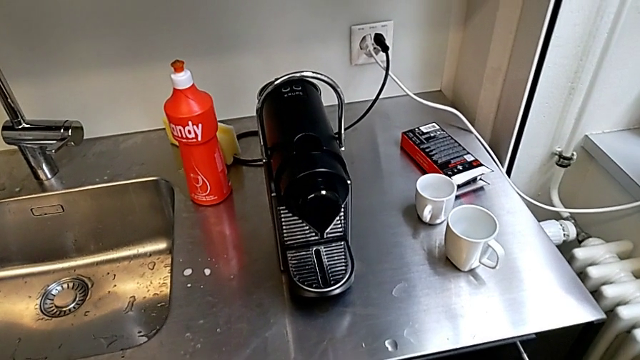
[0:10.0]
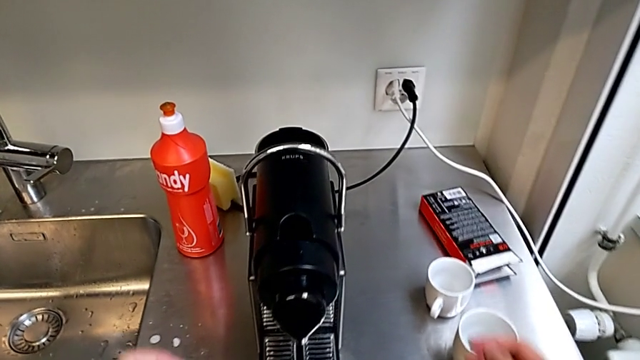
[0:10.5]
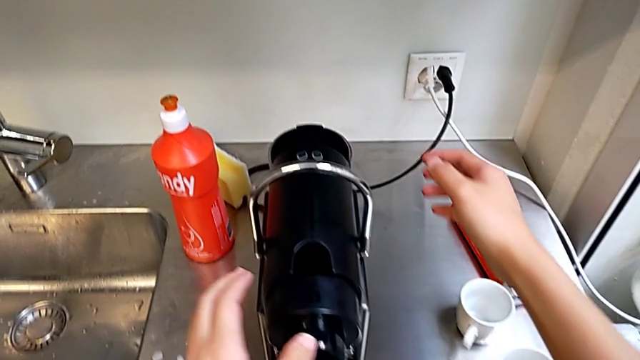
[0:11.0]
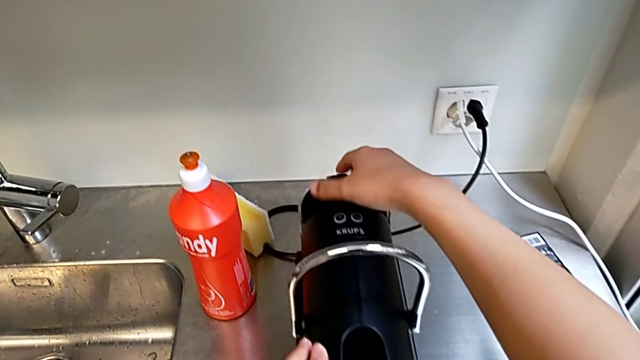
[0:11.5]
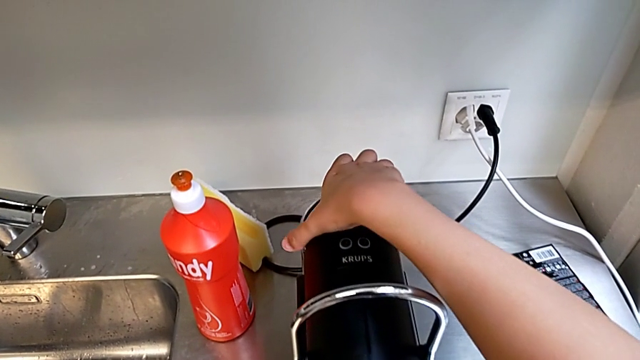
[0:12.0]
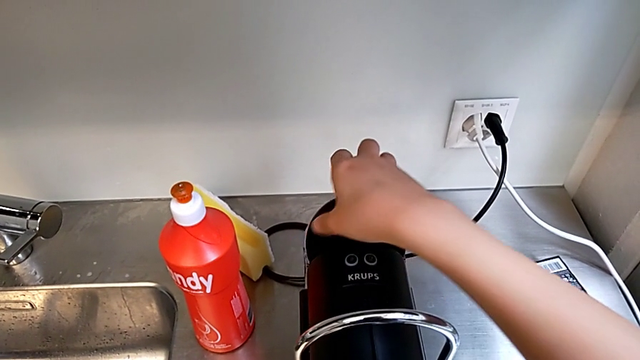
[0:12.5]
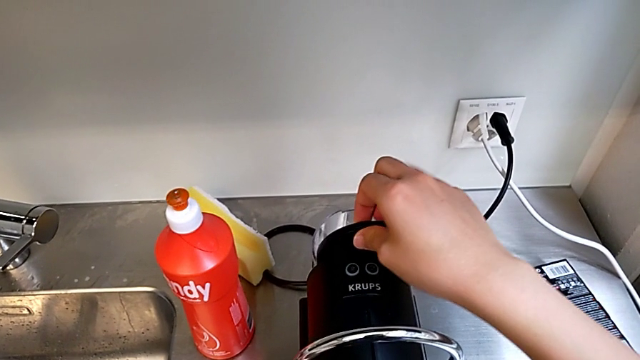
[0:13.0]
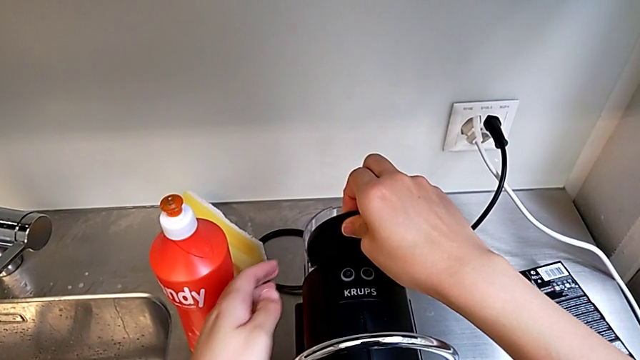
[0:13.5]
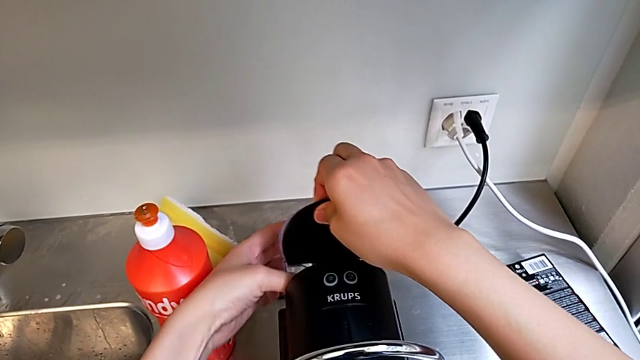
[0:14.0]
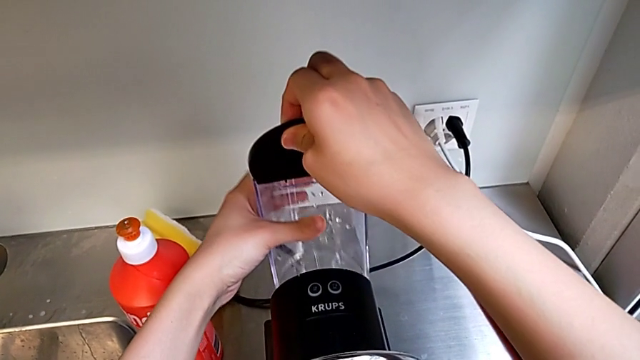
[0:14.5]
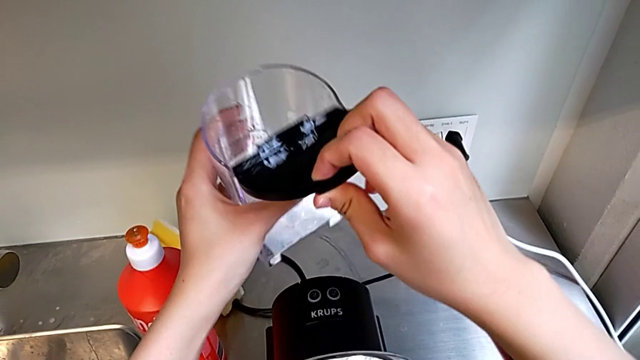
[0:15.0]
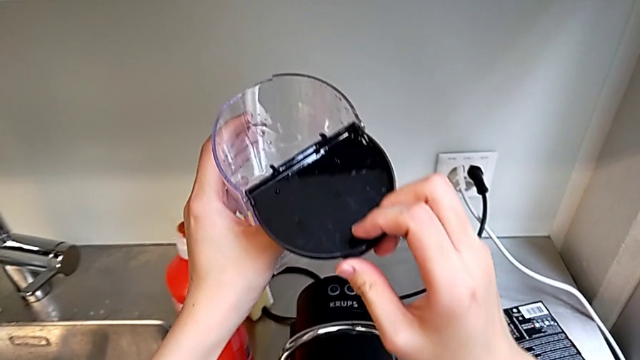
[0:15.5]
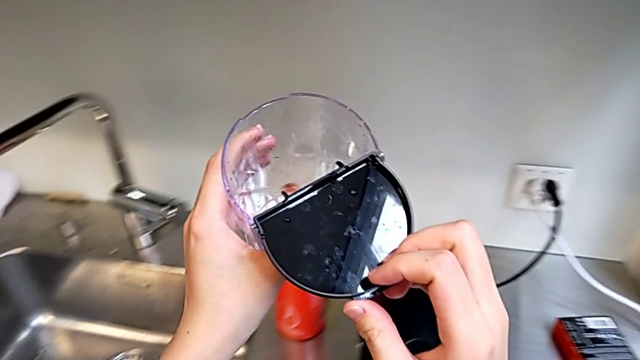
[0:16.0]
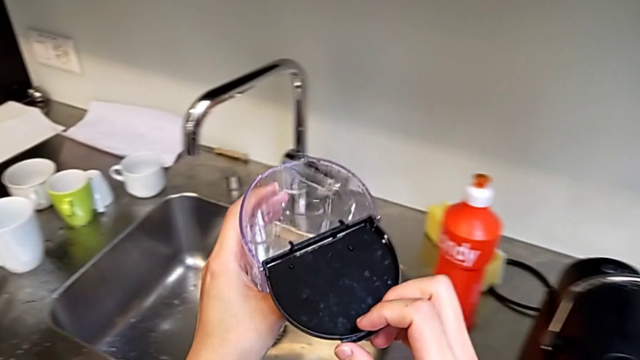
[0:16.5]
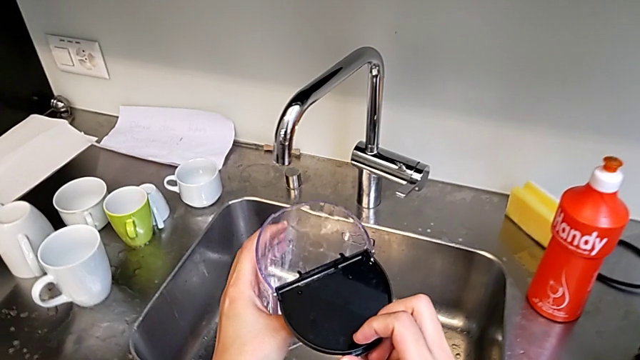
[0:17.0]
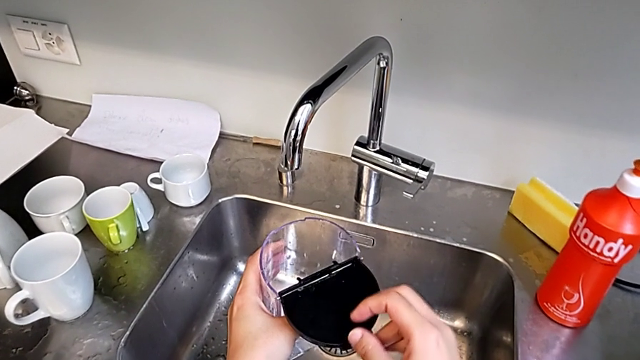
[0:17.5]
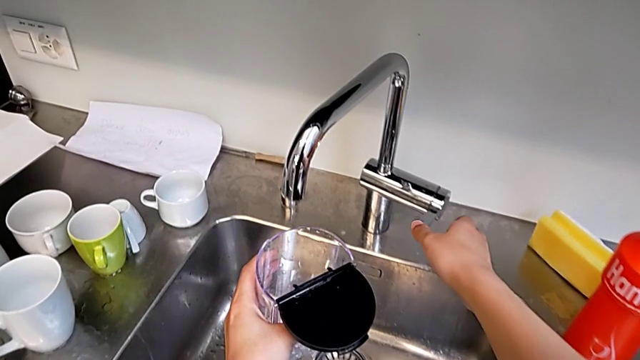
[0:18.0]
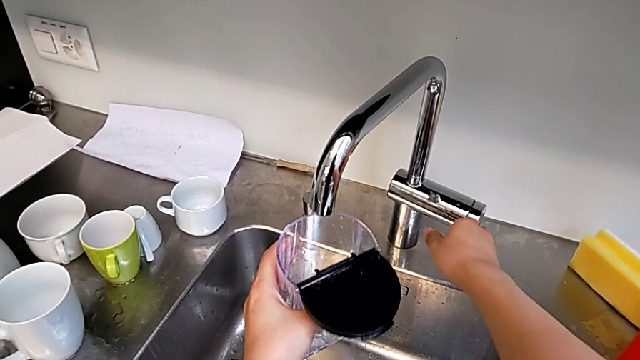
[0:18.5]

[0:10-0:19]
The camera wearer is filling the container with water. They grab the water container, open the lid, withdraw the water container, grab the faucet and open it.

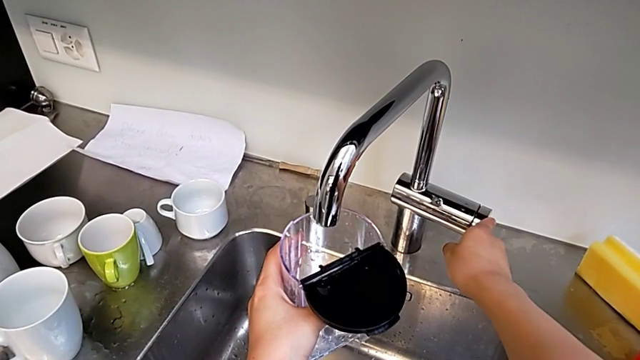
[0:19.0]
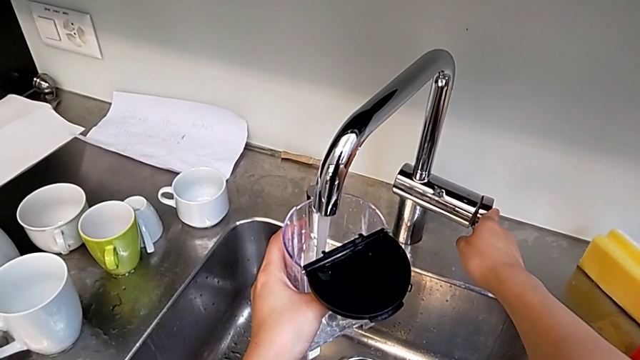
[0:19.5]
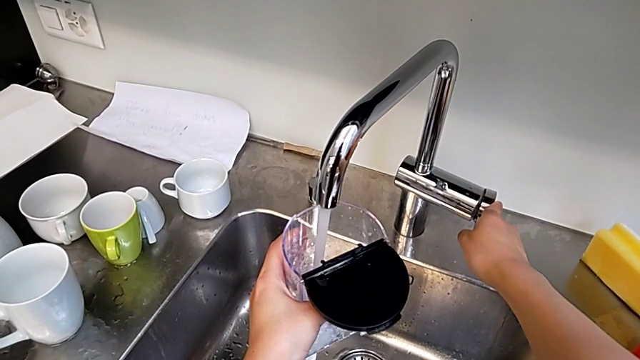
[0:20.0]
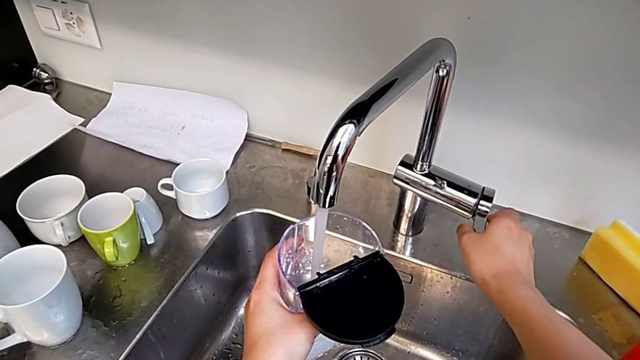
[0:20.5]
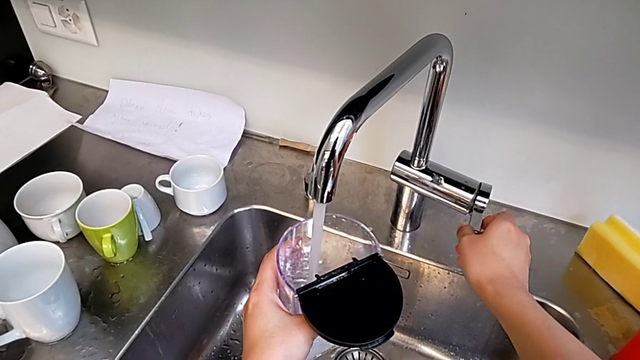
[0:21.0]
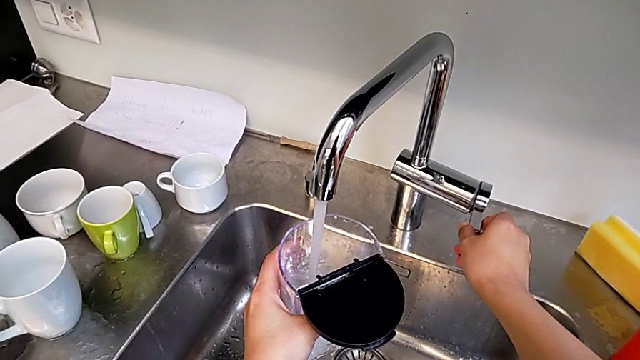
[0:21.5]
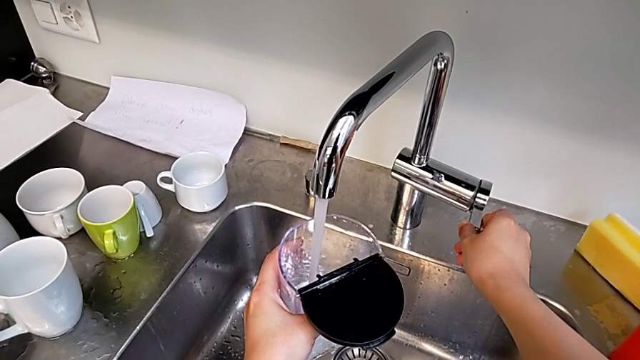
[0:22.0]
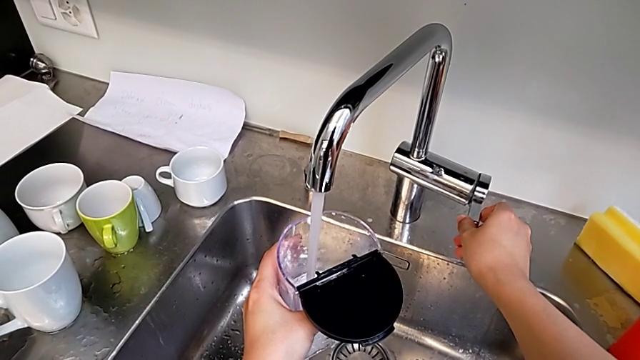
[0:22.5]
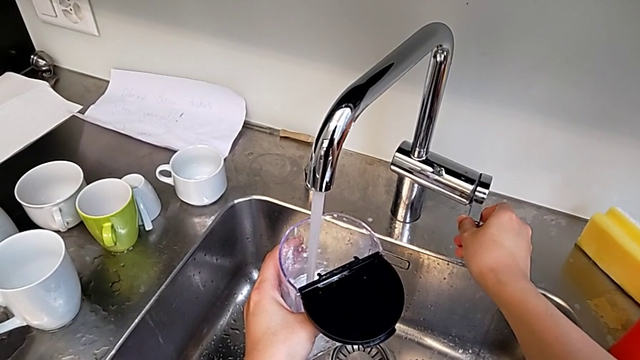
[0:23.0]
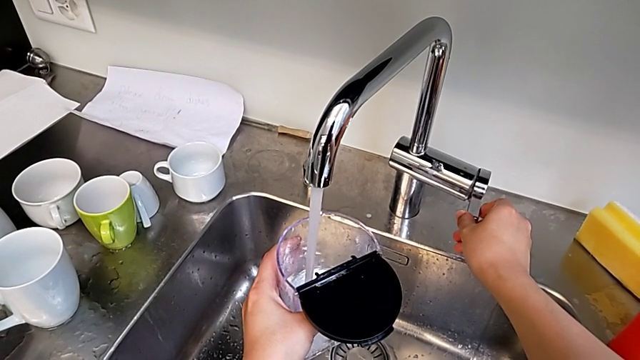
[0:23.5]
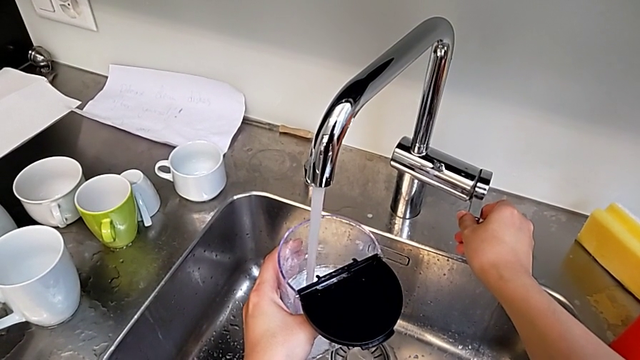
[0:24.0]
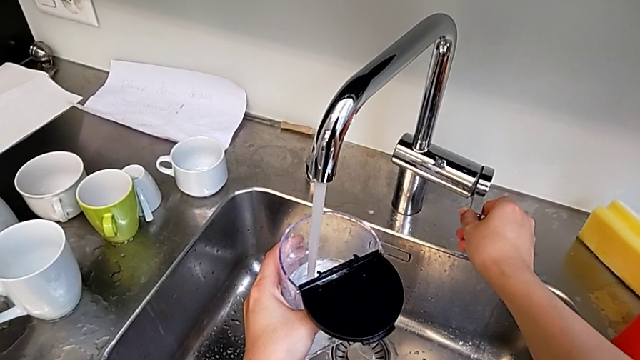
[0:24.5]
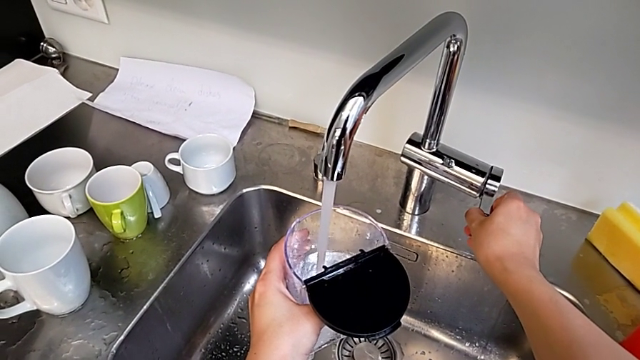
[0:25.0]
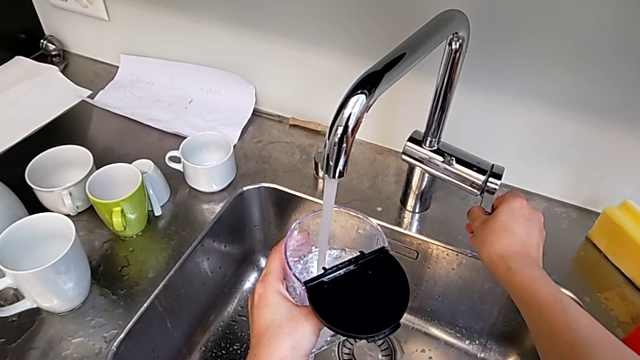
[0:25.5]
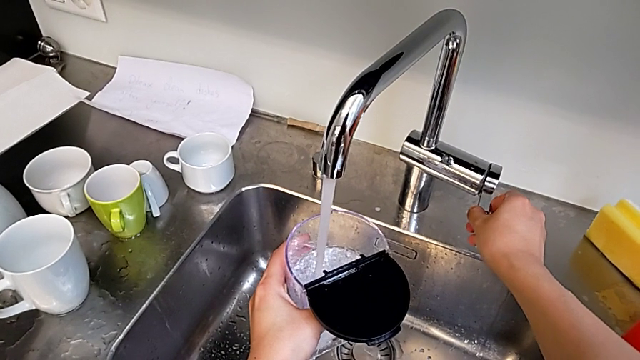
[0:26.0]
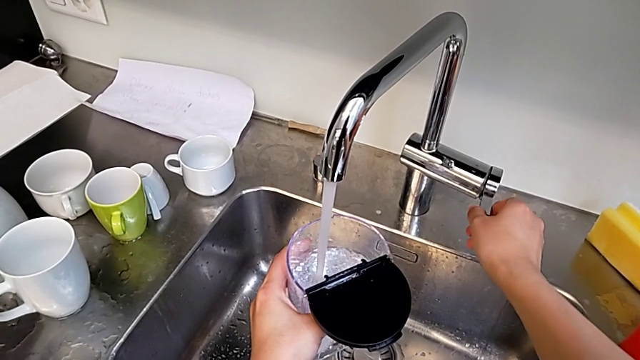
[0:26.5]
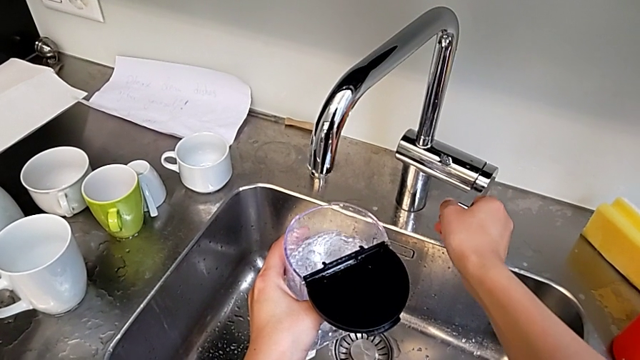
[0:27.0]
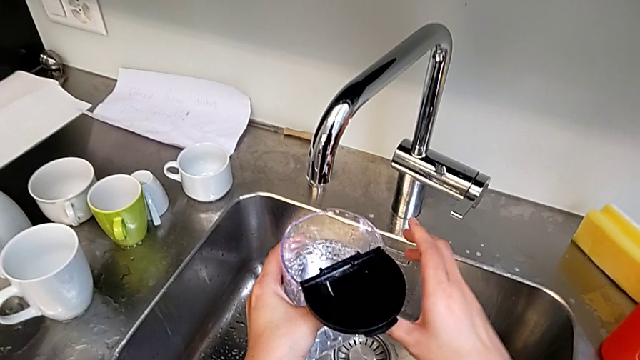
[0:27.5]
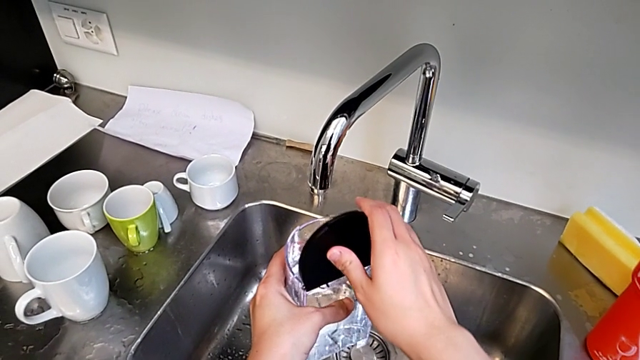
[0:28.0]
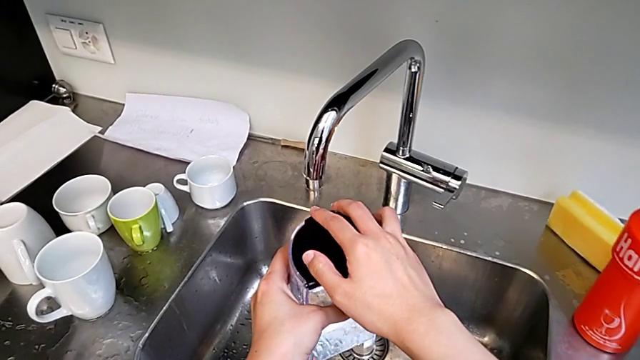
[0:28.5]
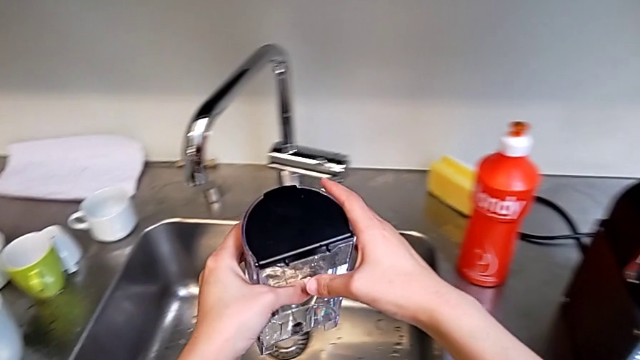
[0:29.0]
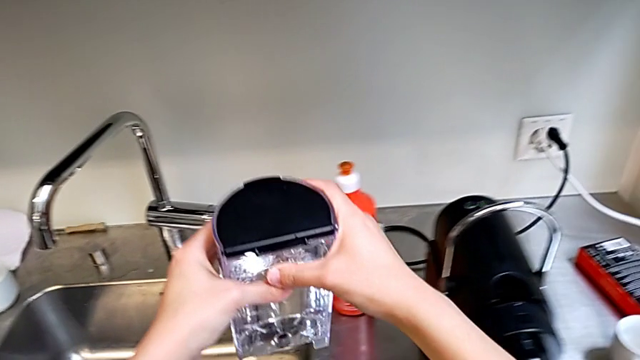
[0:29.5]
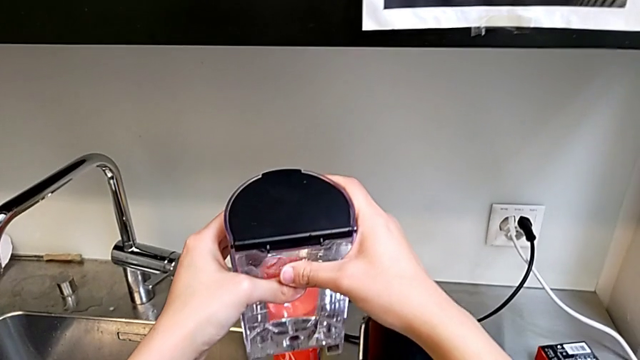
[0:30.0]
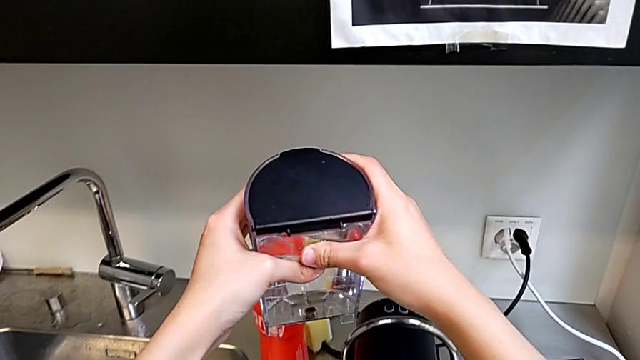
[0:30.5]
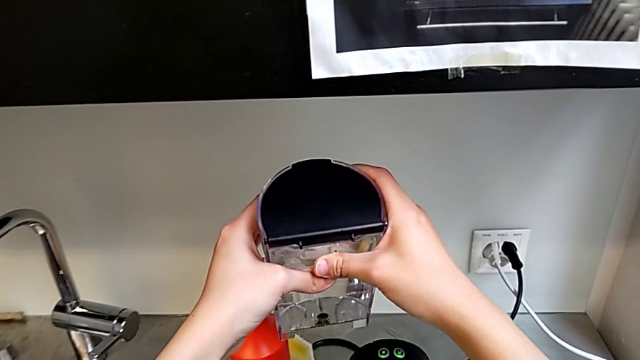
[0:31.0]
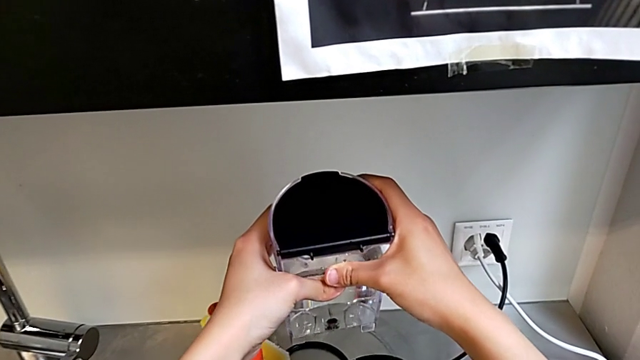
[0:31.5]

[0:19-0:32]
The camera wearer is filling the container with water. They load the water container, close the faucet and close the lid.
